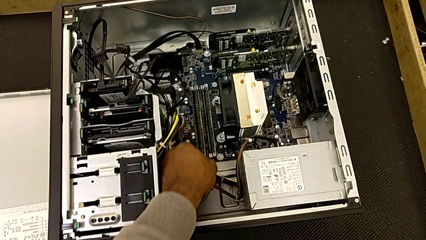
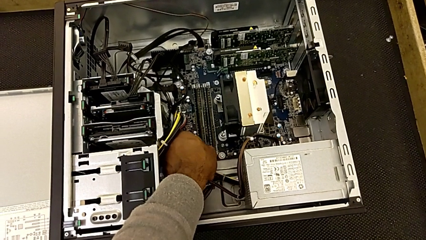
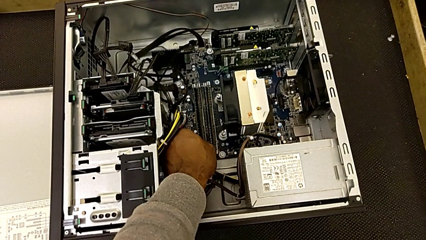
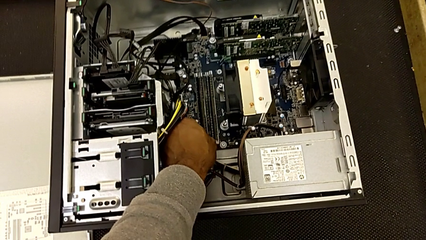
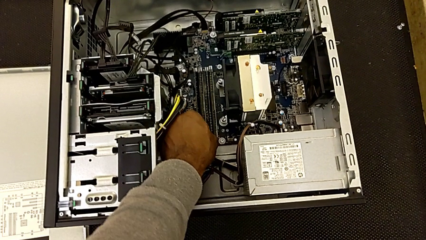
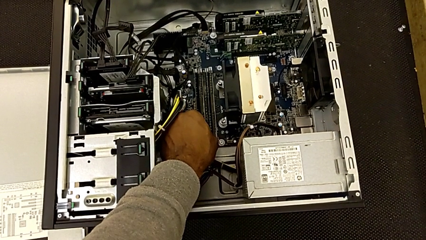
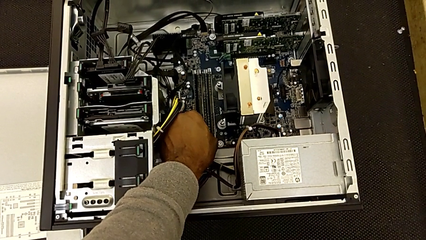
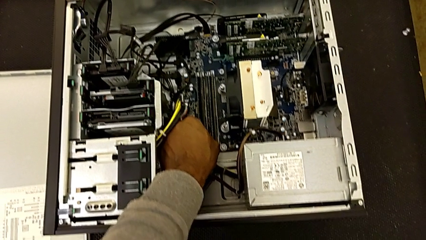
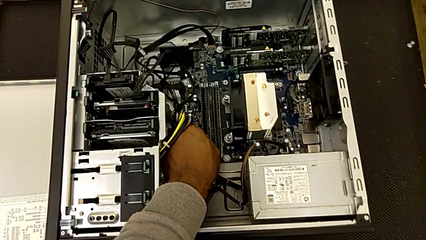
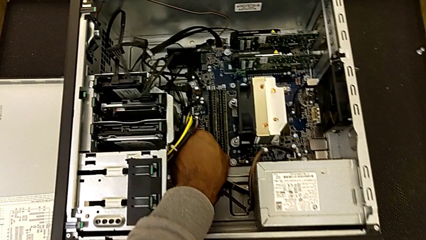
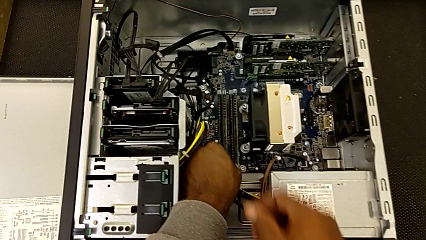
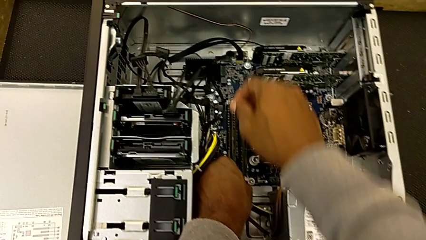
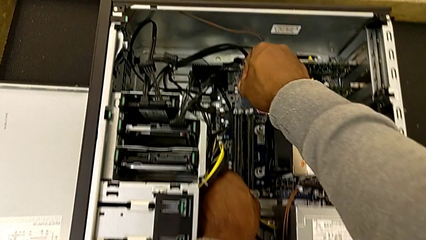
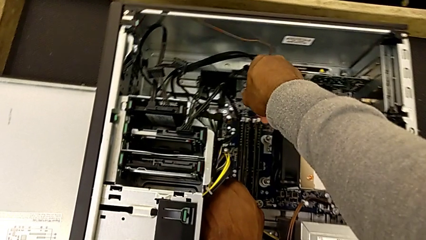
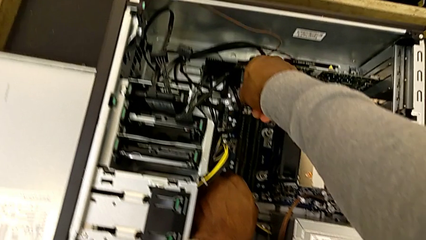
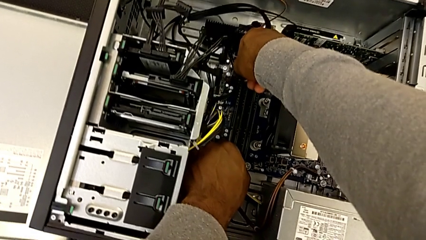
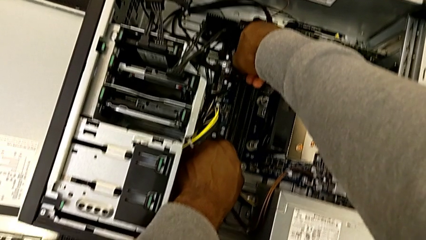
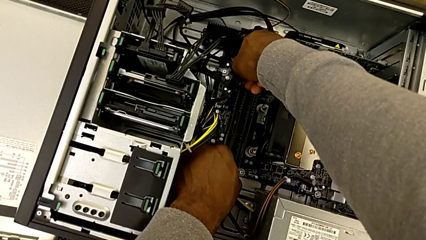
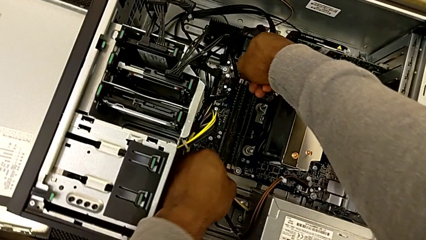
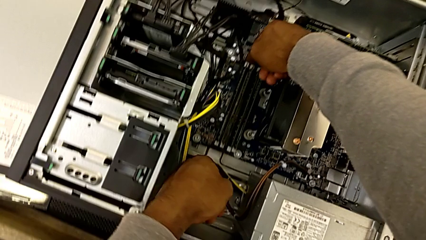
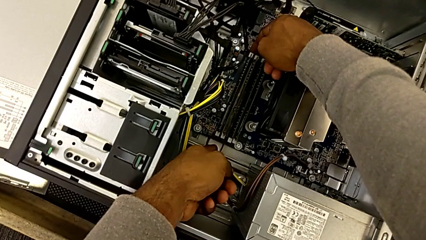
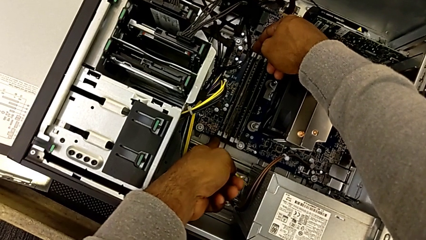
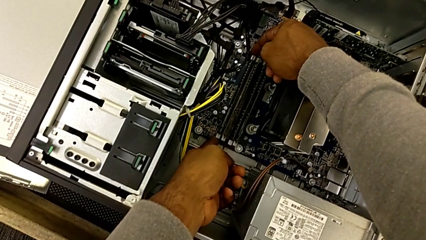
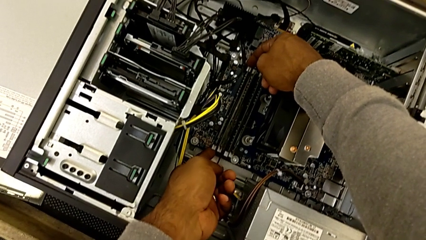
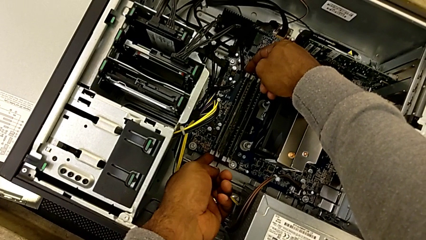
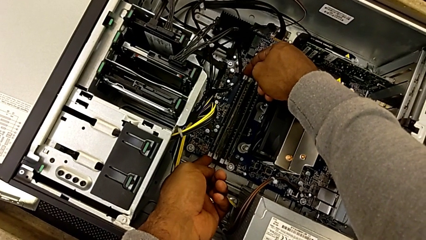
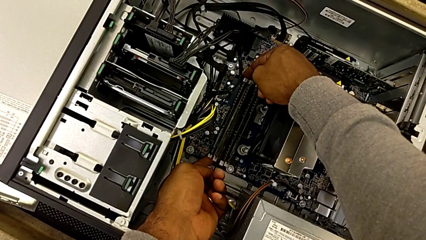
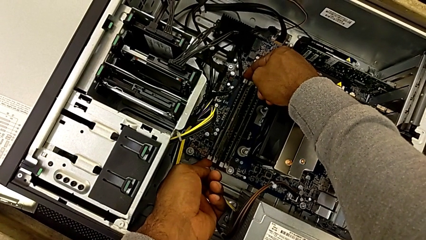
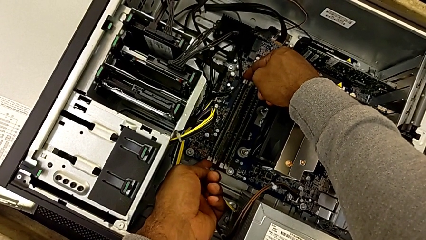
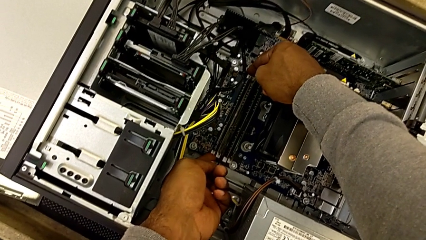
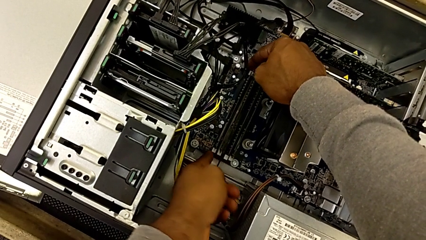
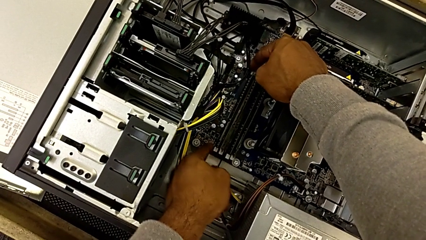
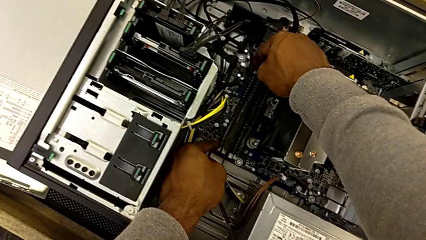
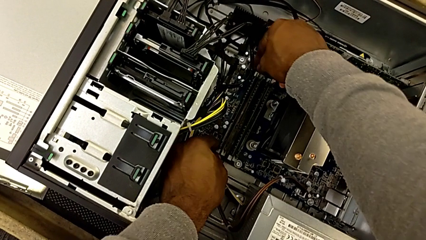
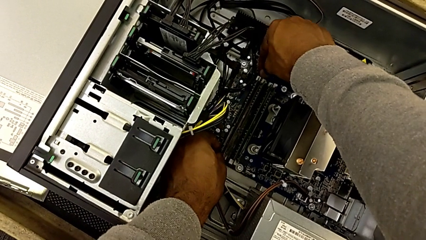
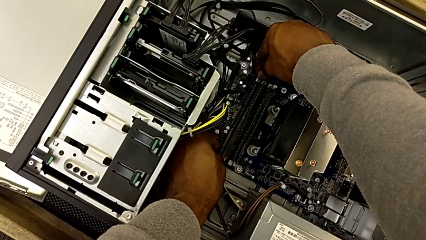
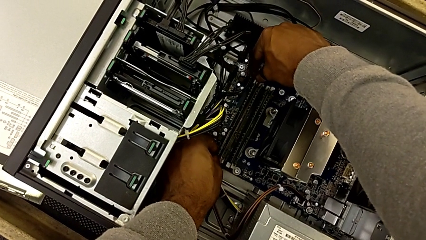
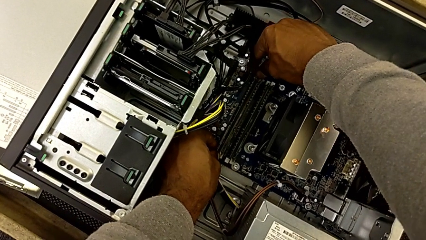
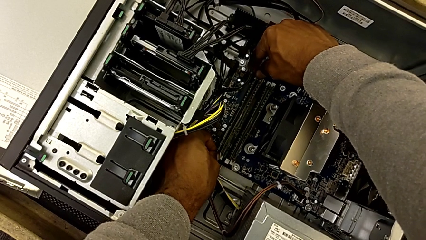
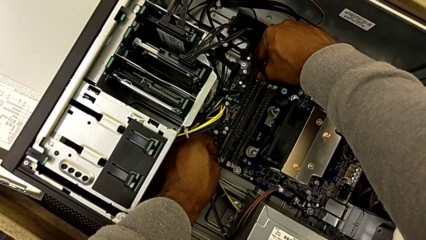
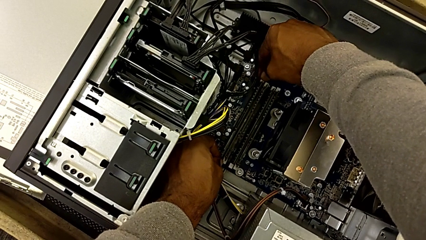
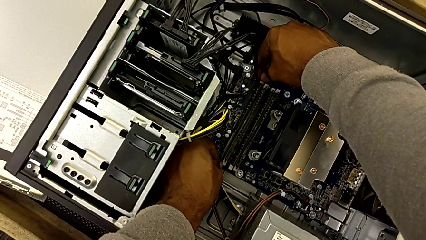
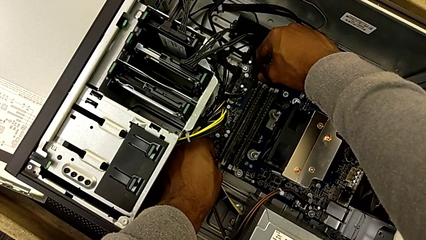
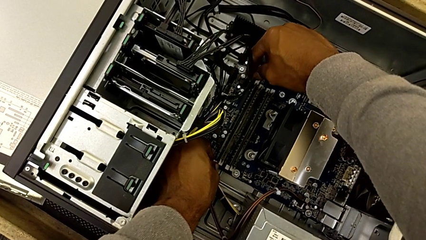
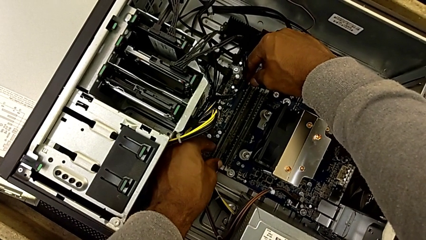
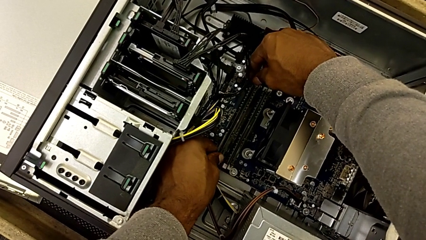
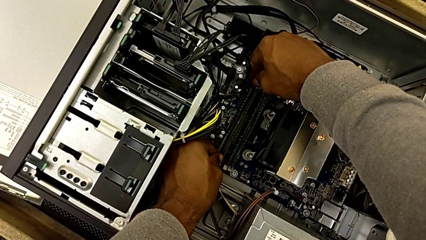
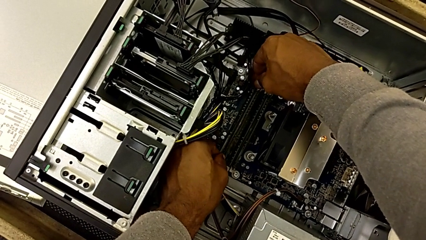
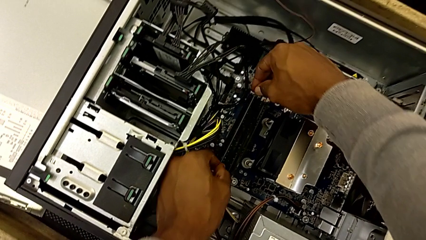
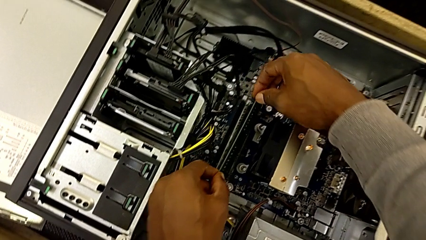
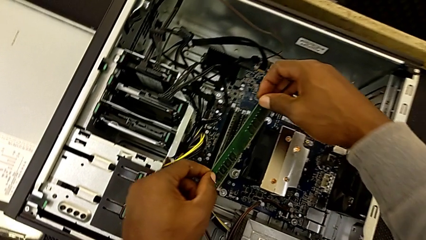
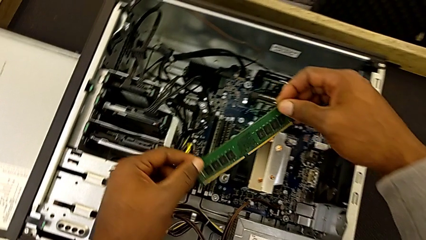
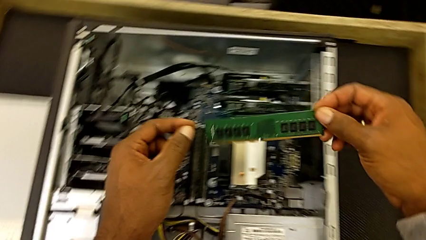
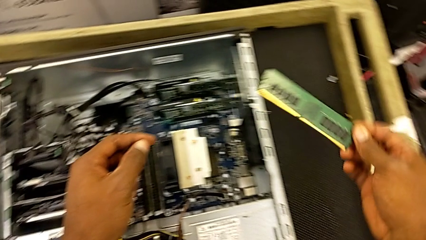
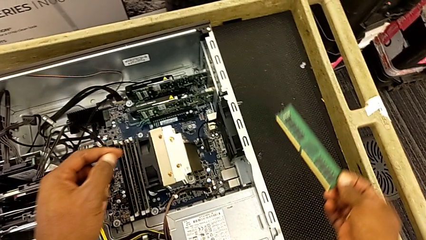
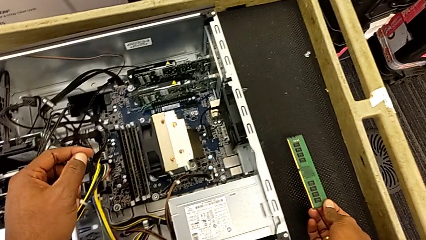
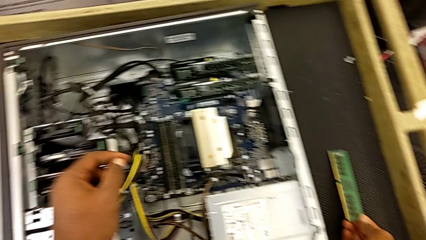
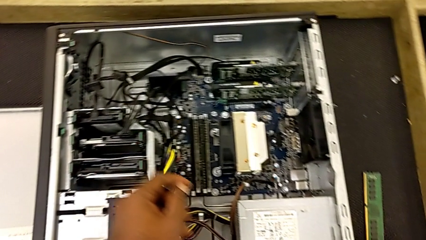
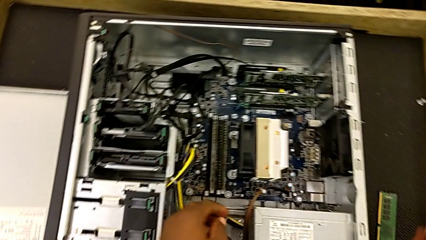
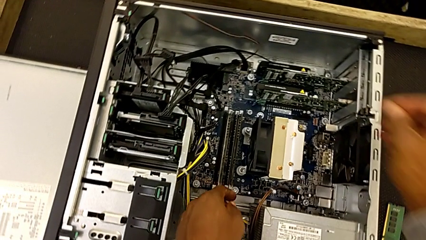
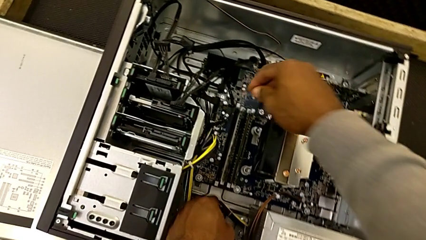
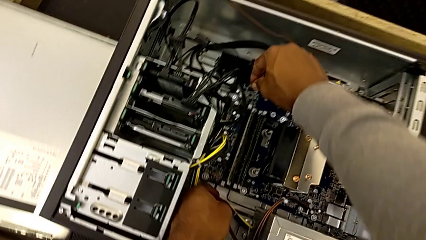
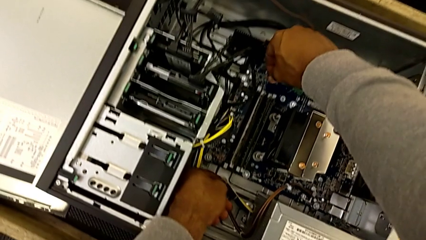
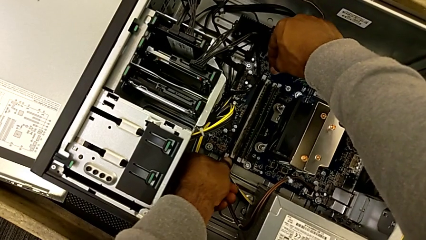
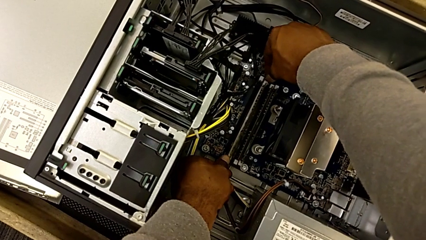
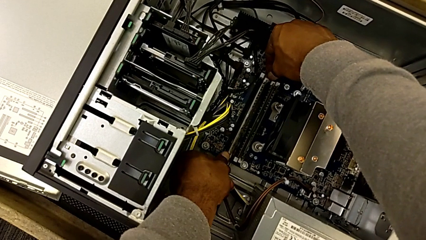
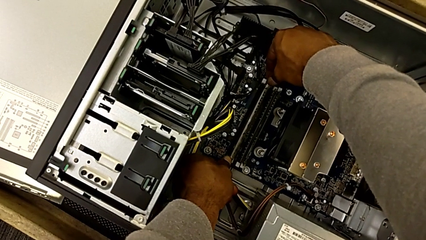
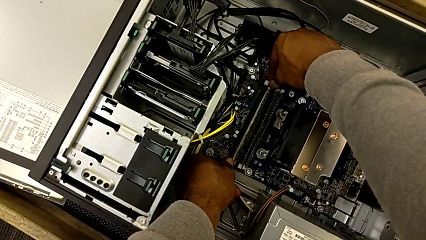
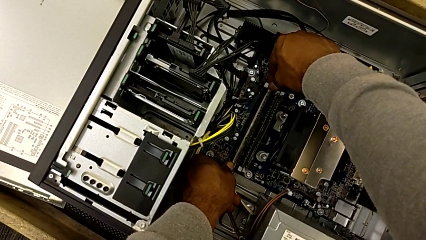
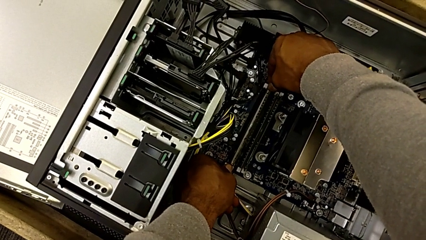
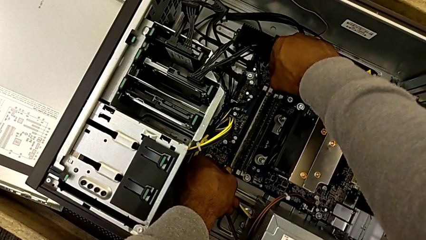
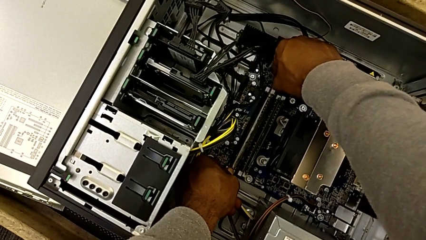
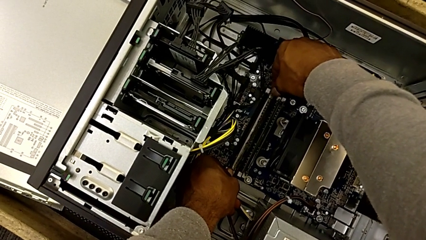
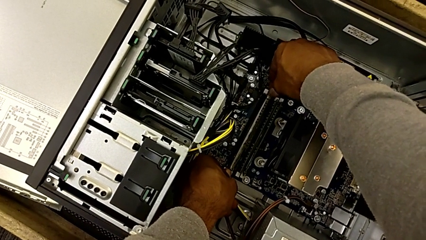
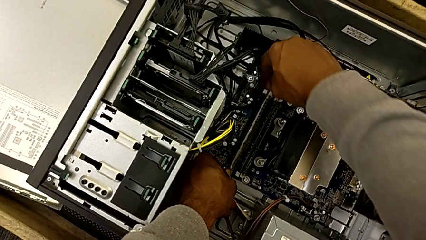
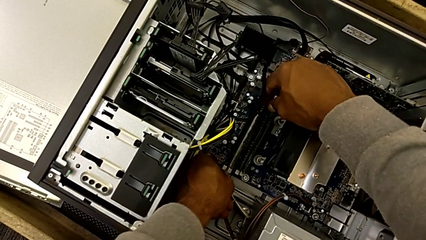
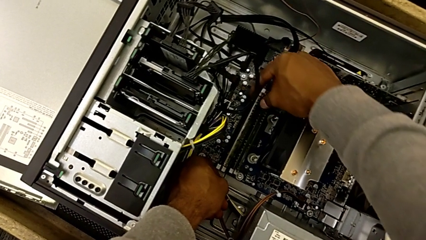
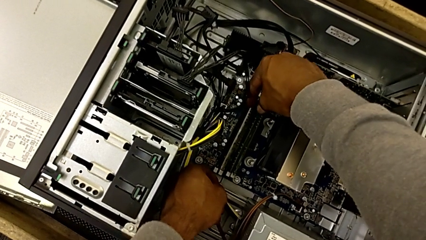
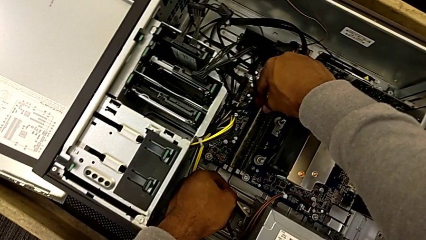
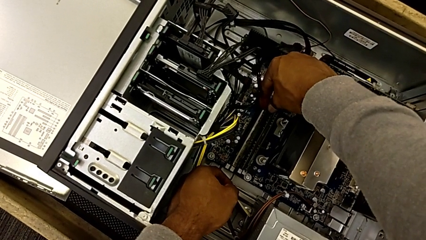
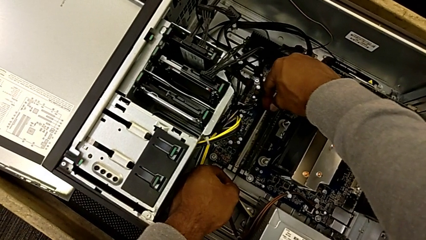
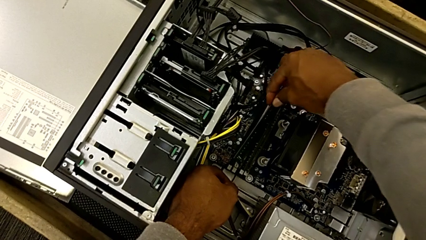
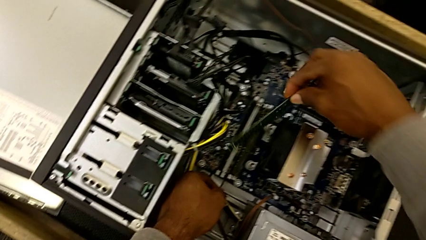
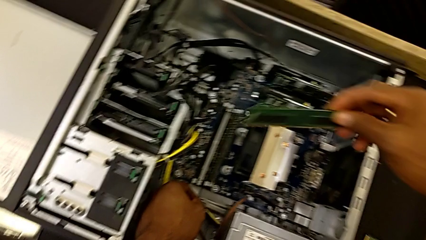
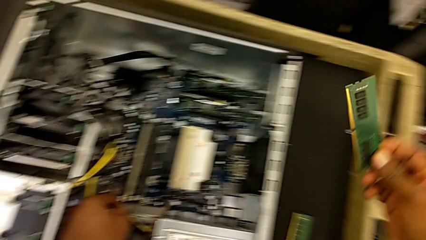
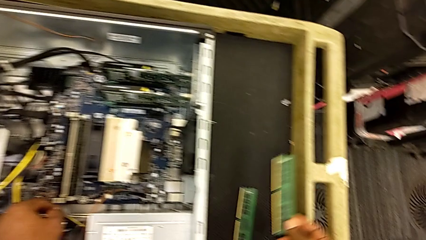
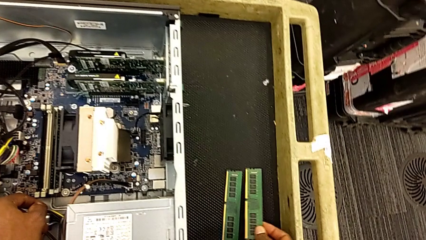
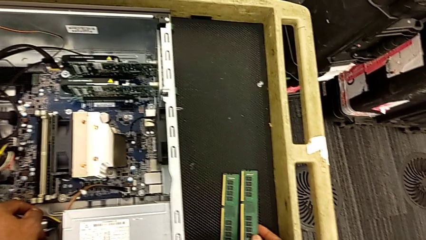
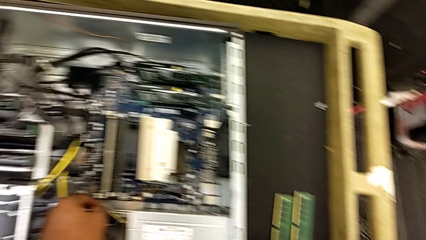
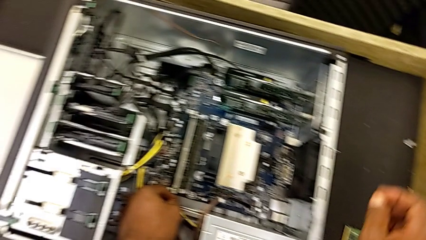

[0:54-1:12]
The camera wearer is removing the RAMs. They press the rectangular release button, wrongly press the white RAM tab, pressing the wrong button, unlock the first RAM tab, withdraw the first RAM, place it, unlock the second RAM tab, withdraw the second RAM and place it.
